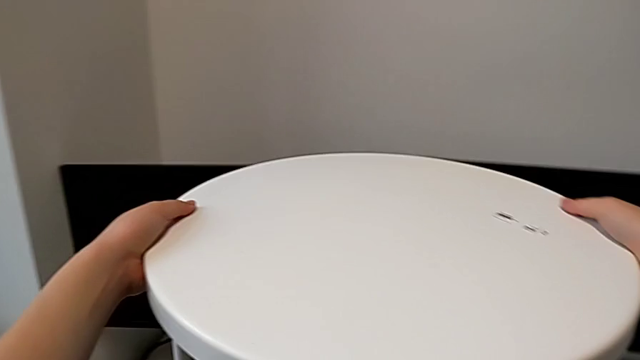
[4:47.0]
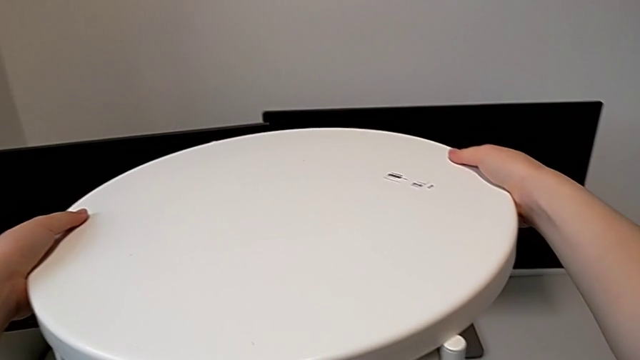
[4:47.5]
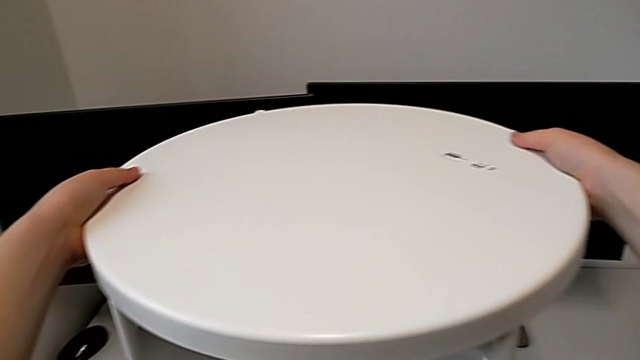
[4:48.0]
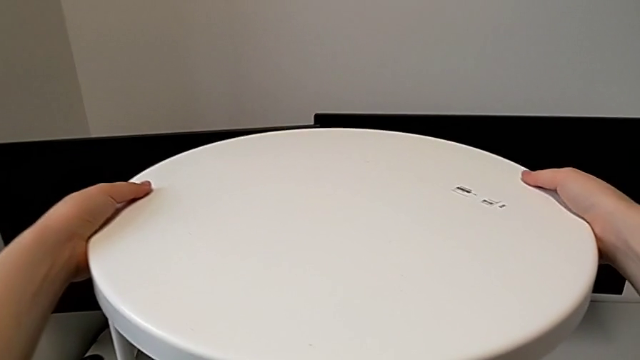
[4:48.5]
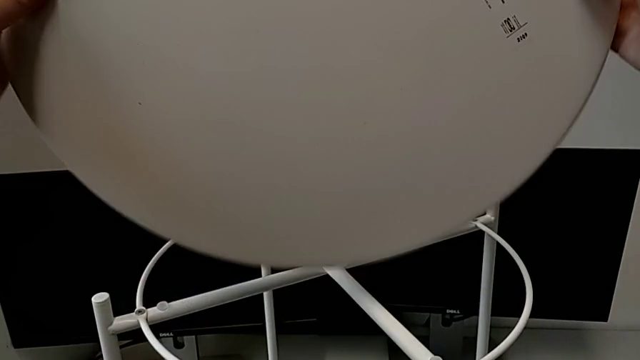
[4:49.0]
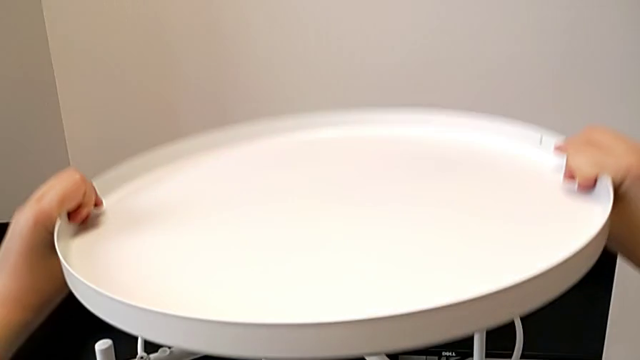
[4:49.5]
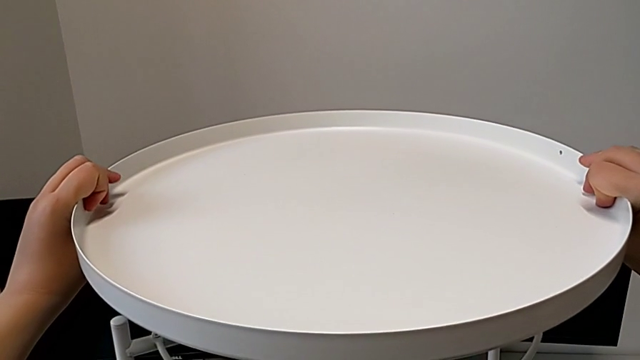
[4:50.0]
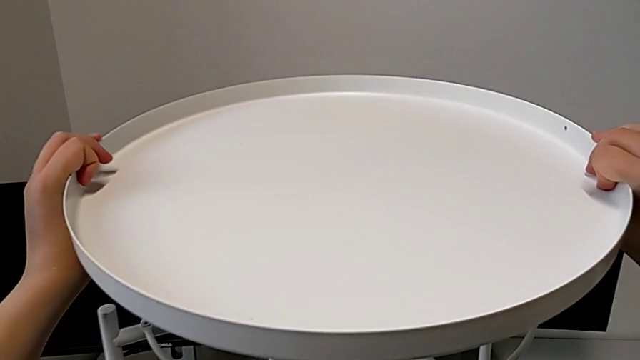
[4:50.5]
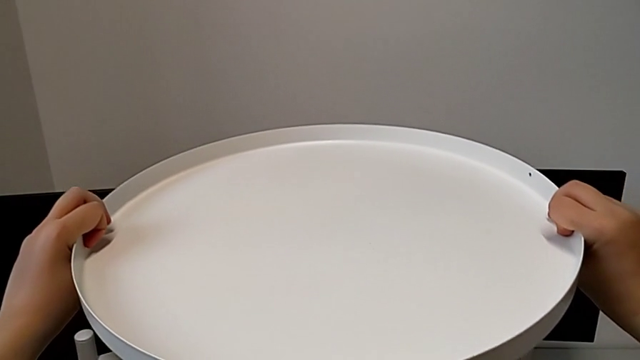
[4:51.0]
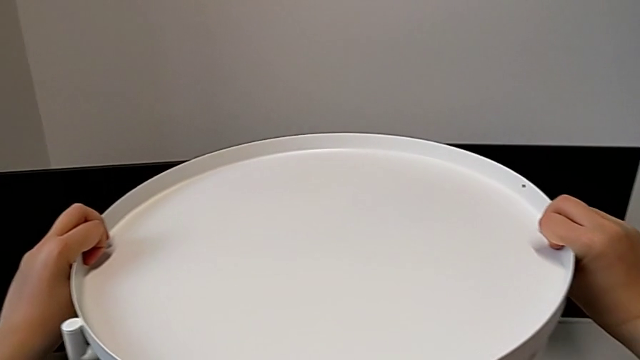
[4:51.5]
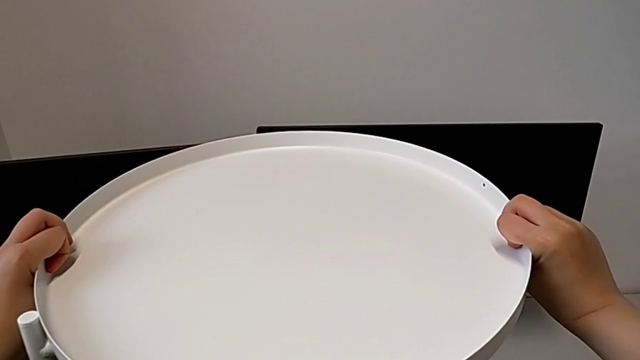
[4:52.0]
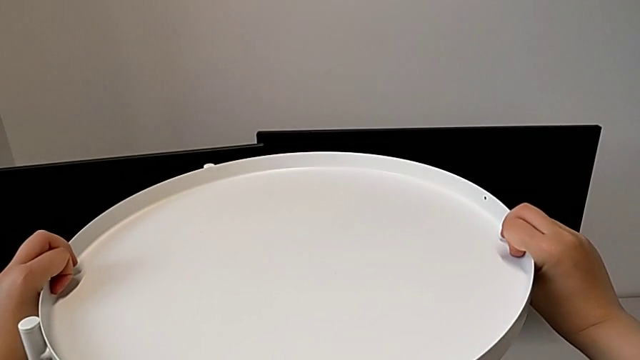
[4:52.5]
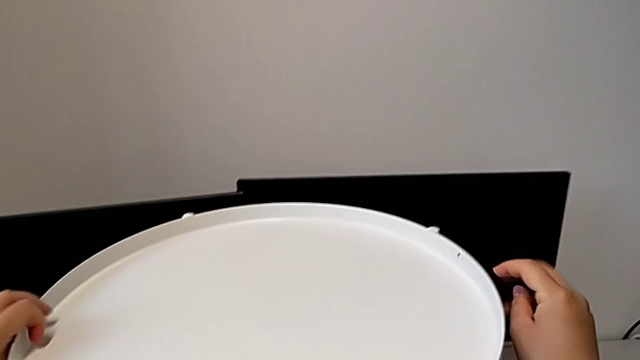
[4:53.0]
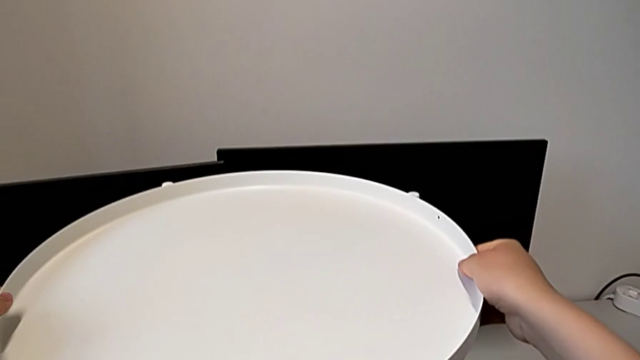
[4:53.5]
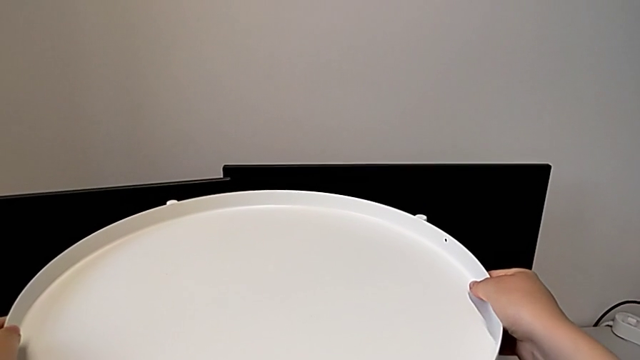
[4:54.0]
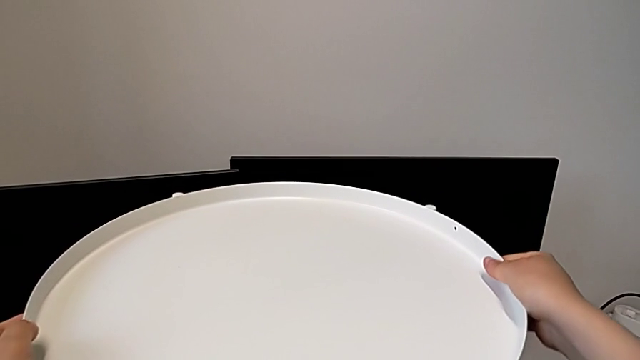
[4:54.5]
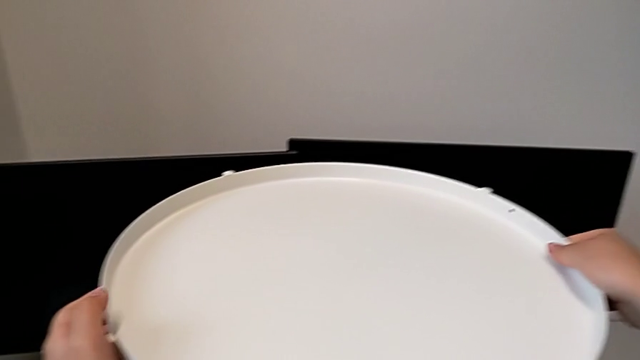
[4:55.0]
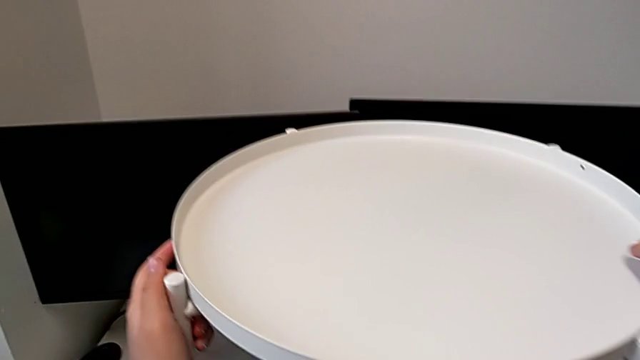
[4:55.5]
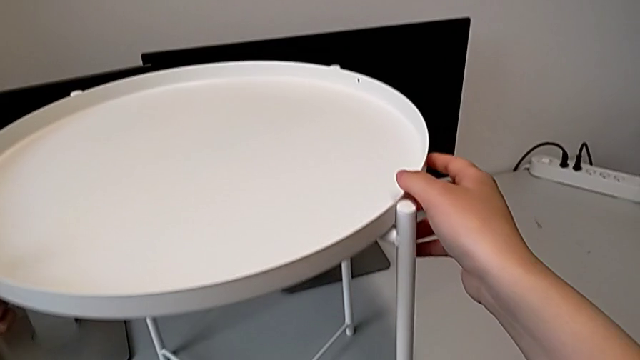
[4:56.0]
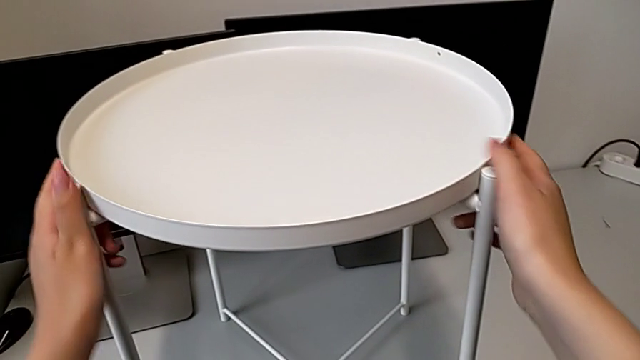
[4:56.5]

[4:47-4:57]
The camera wearer is placing the tray on the base. They wrongly place the tray, which is upside down, flip it and place it.
